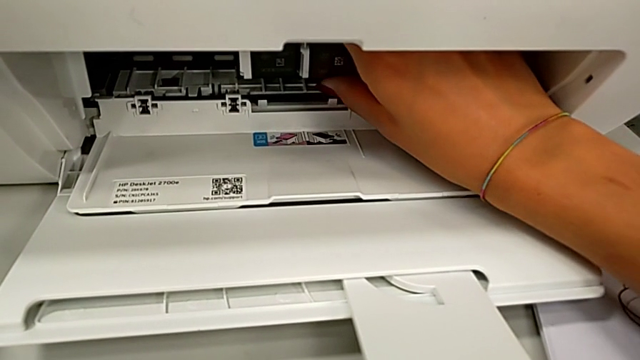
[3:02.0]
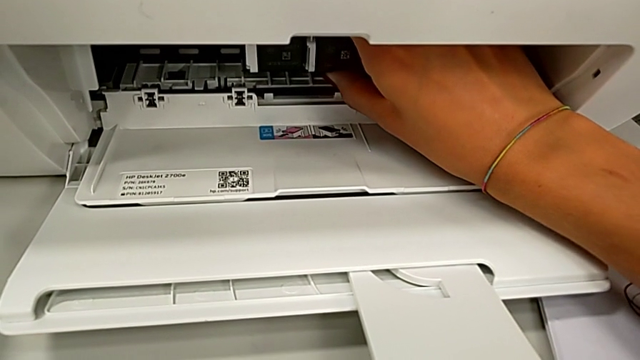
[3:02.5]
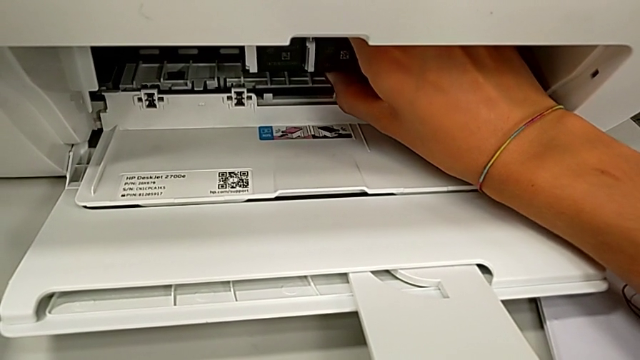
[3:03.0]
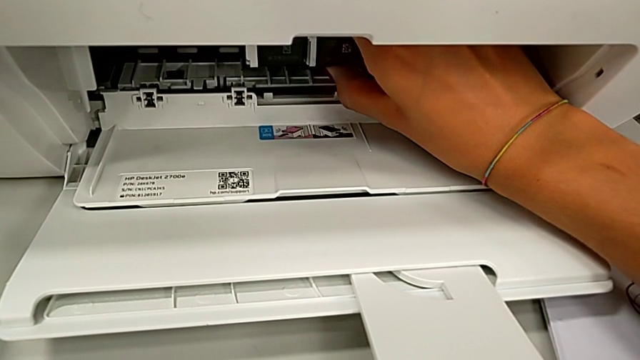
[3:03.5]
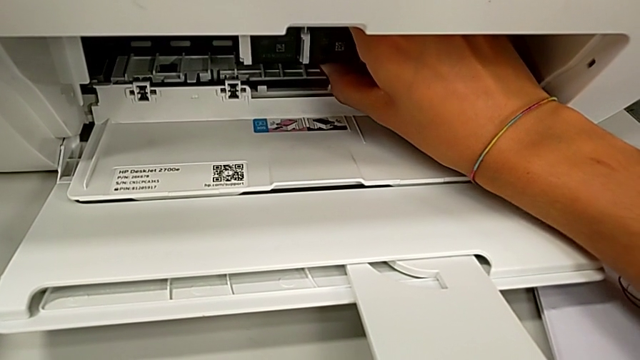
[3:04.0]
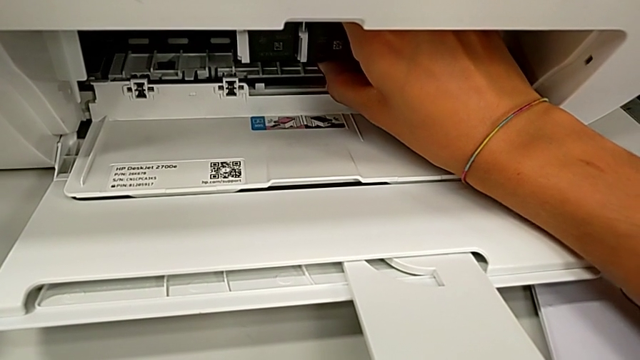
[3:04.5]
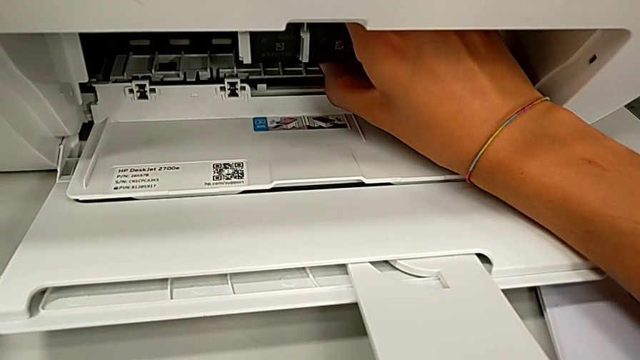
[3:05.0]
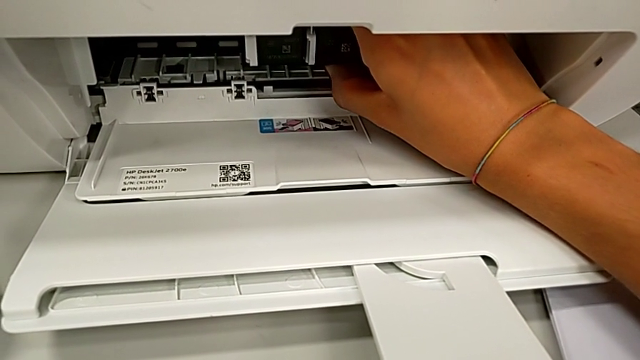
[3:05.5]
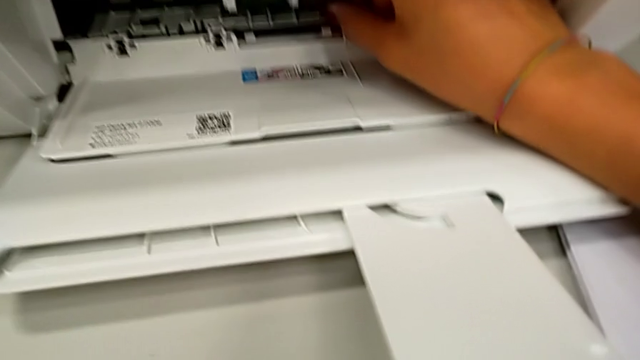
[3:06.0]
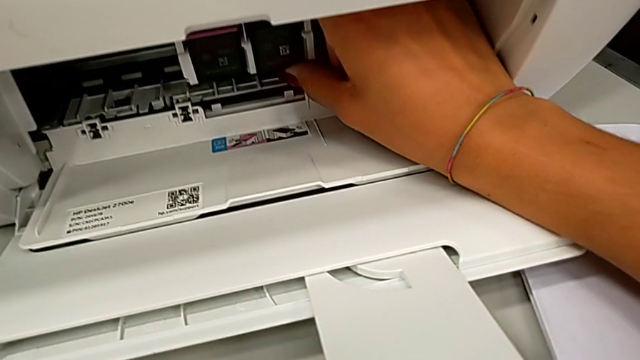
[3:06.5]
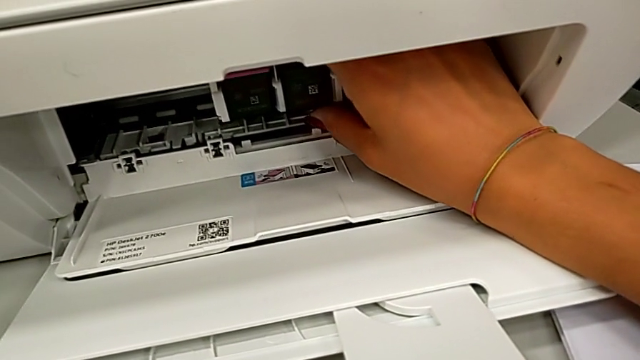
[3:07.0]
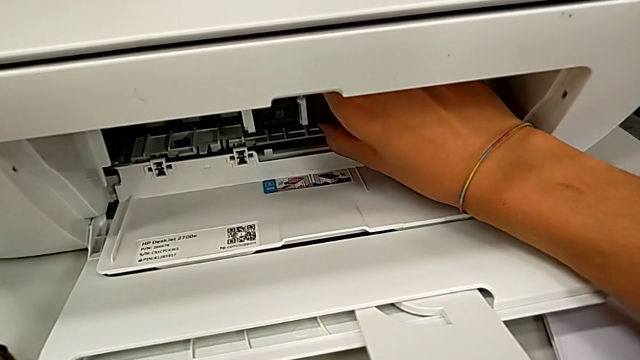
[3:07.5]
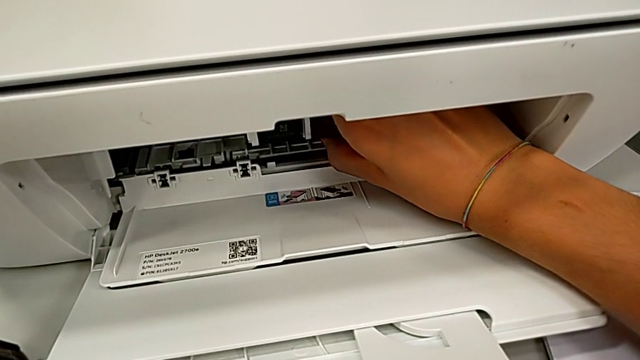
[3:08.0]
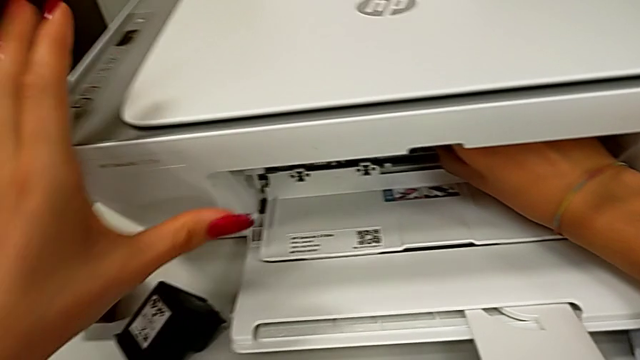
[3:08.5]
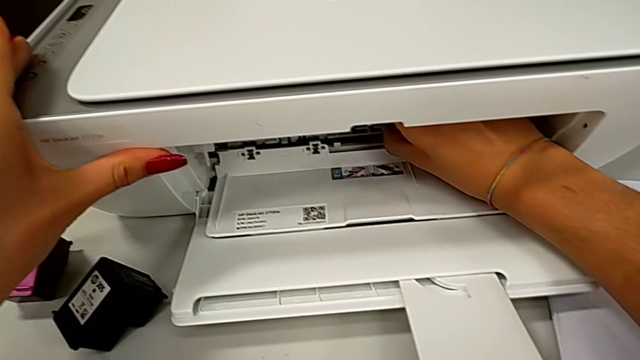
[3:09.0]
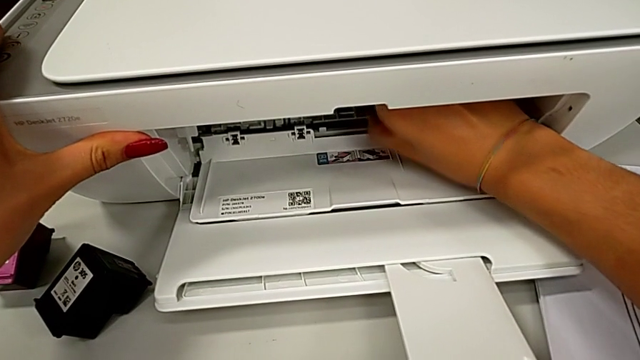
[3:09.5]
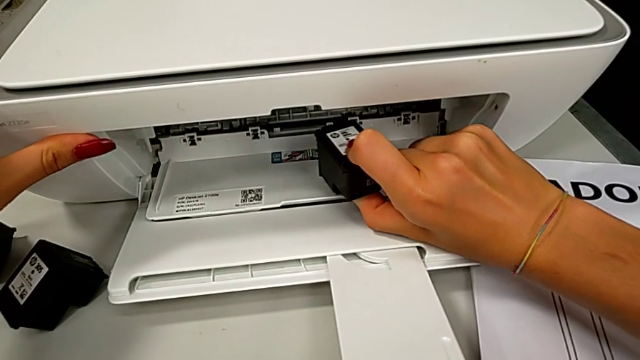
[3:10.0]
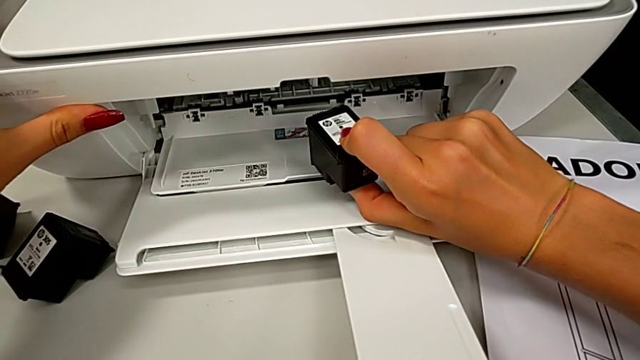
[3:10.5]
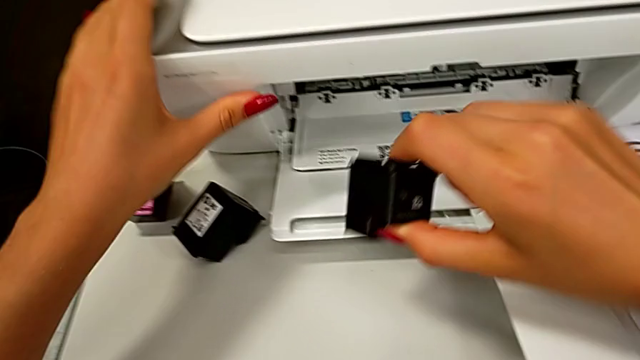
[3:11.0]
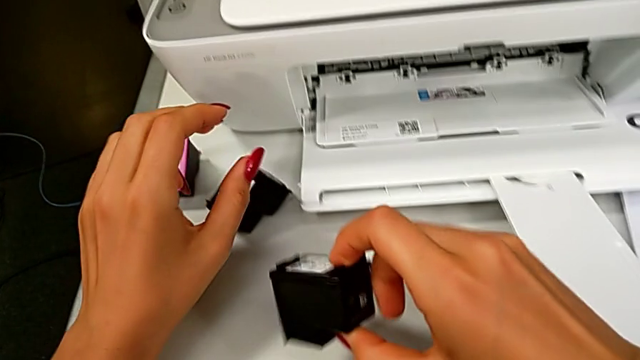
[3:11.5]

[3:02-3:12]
The camera wearer is exchanging a black cartridge. They grab the black ink cartridge and lift it.

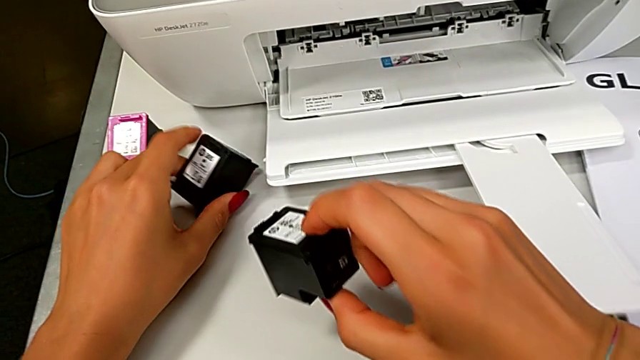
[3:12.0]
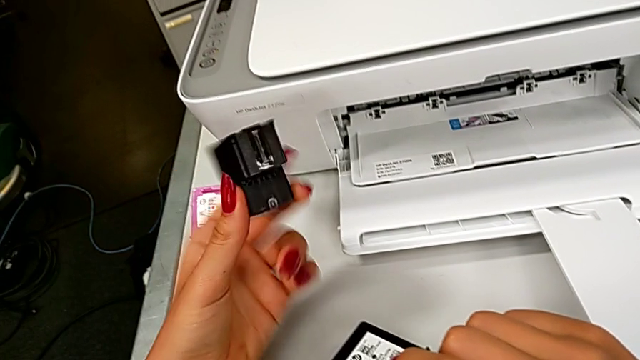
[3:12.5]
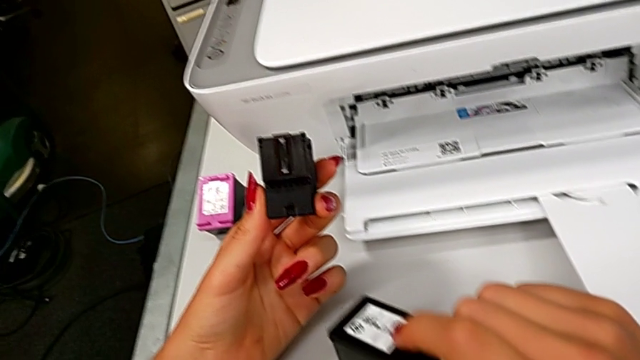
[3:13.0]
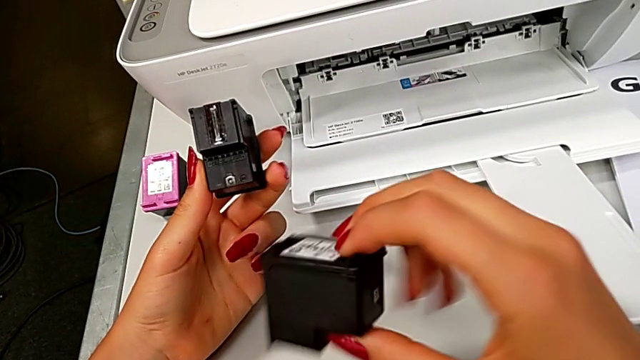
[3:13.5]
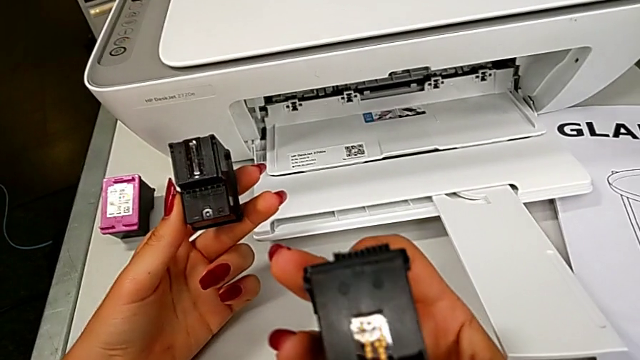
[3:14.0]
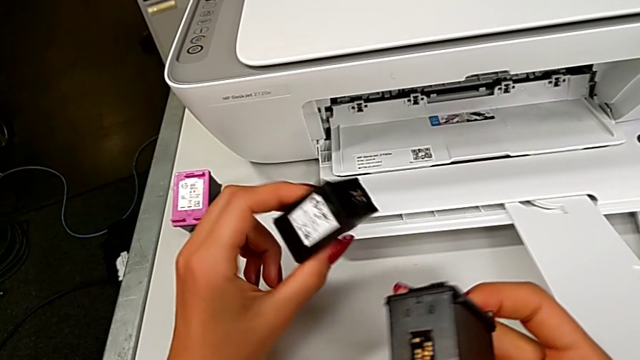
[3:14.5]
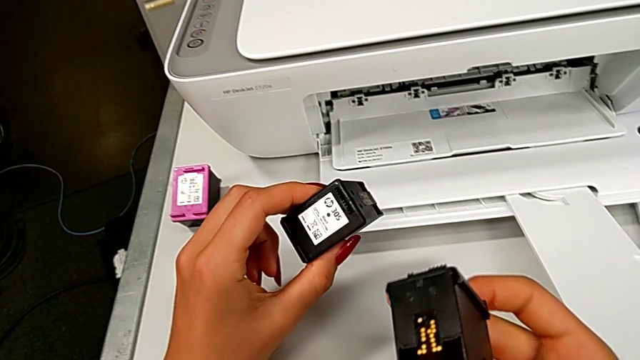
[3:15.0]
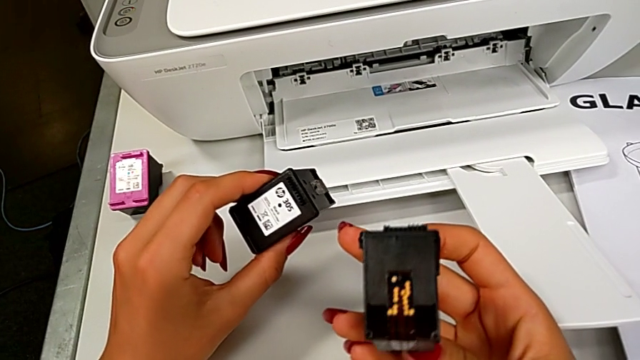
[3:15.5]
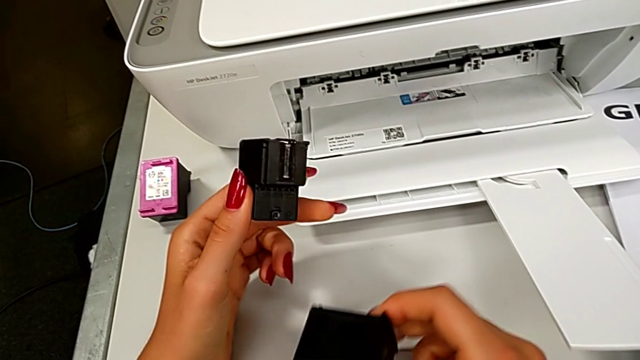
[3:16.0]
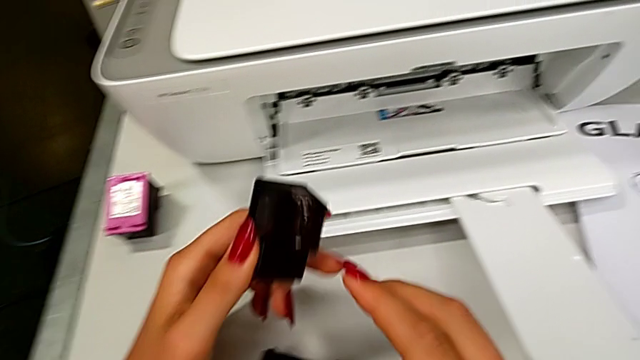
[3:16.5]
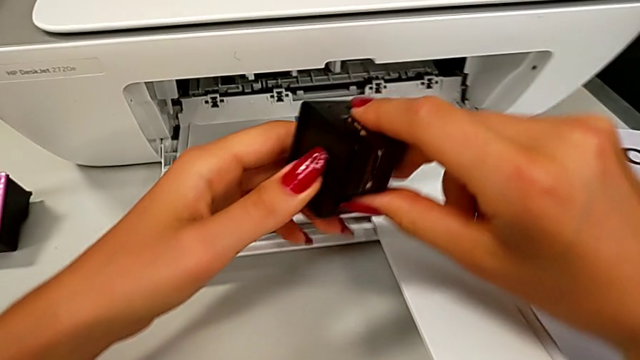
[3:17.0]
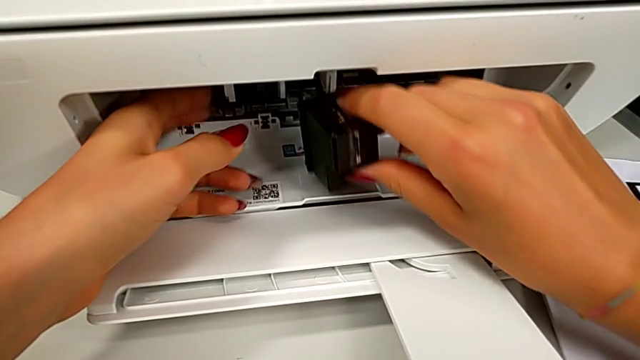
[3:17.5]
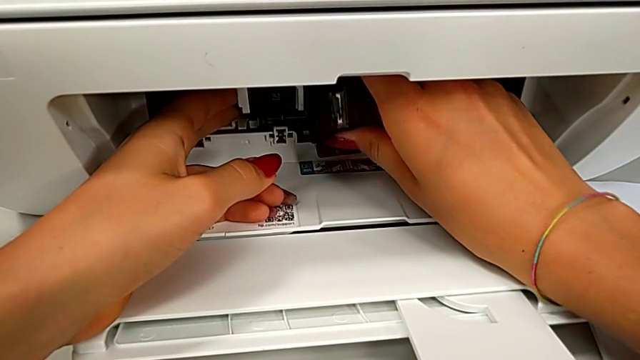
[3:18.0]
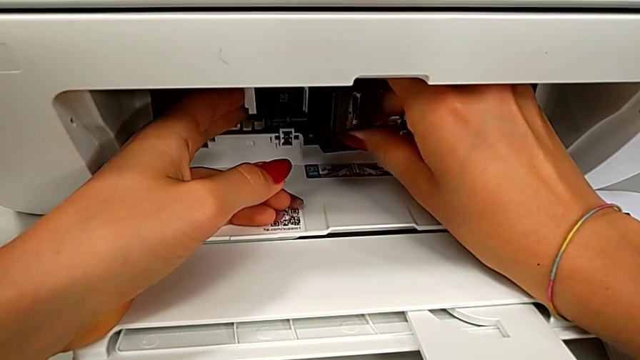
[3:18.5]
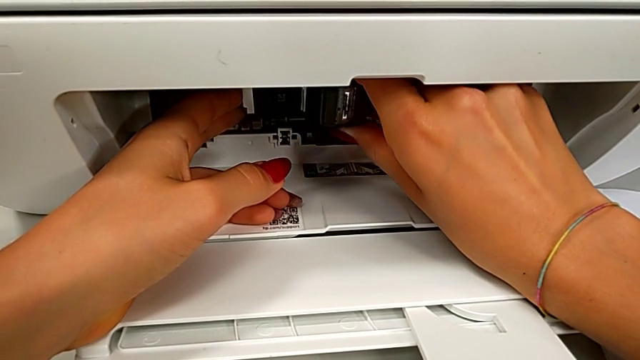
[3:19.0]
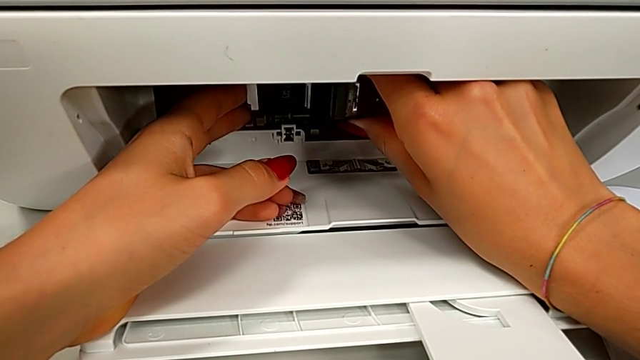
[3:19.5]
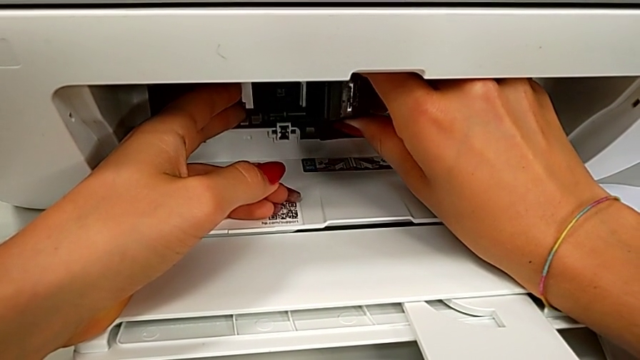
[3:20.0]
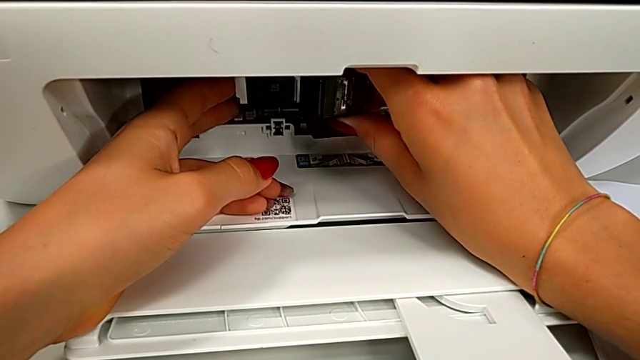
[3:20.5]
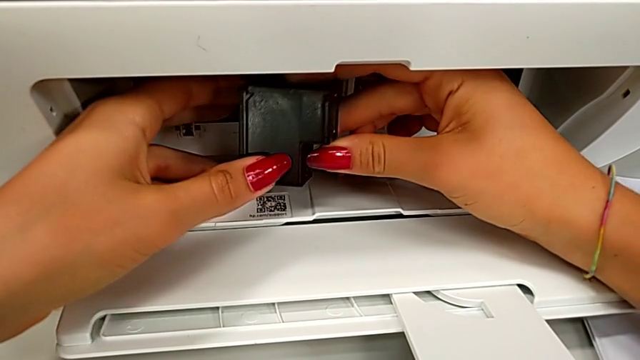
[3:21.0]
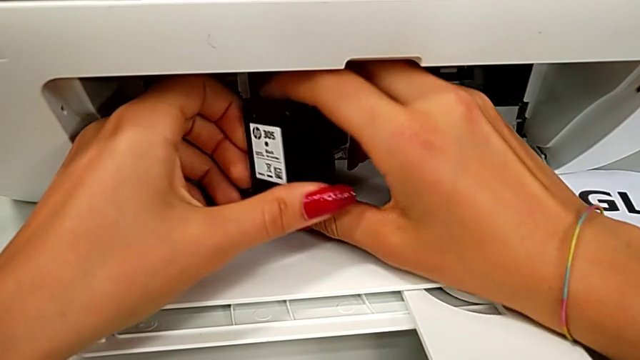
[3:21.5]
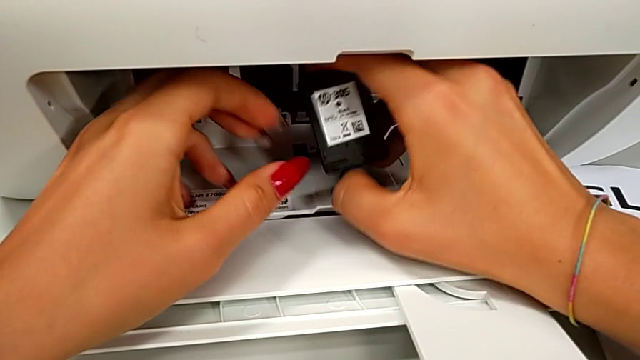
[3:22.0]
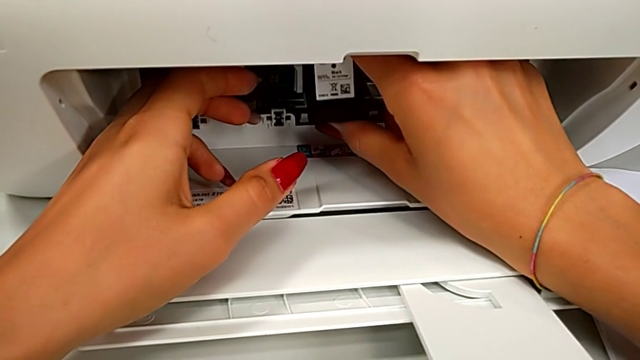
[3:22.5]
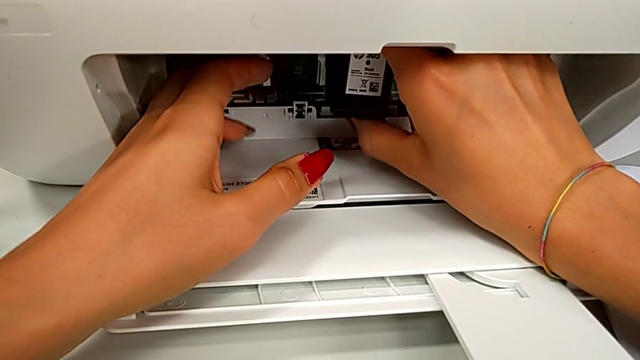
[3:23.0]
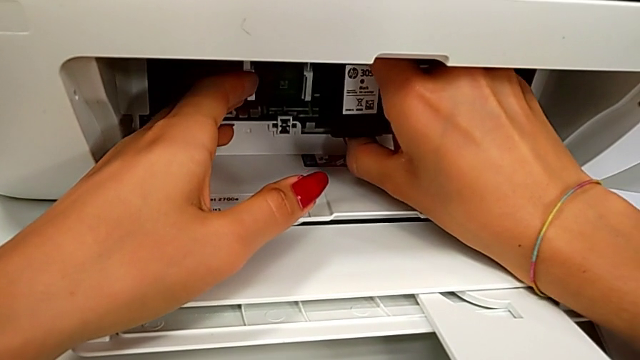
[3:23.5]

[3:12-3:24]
The camera wearer is exchanging a black cartridge. They grab the black ink cartridge, inspect the ink cartridge, drop the black ink cartridge, insert it, wrongly rotate it, inserting the ink cartridge in the wrong way, and begin to insert it.
